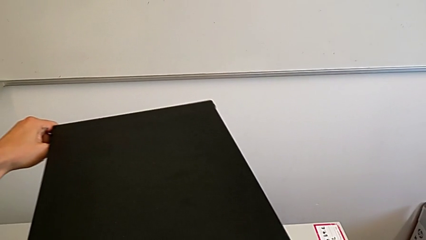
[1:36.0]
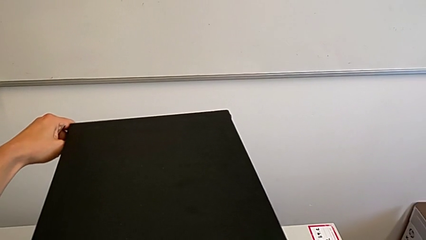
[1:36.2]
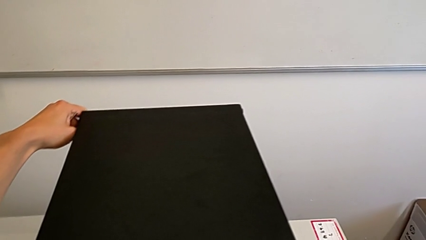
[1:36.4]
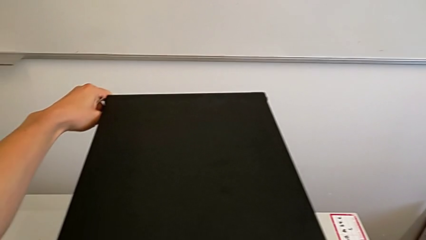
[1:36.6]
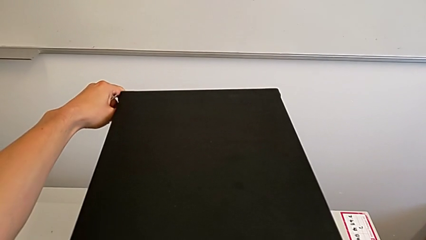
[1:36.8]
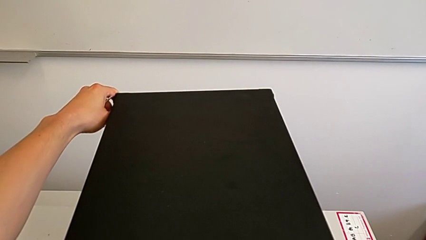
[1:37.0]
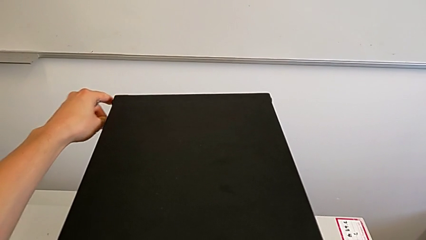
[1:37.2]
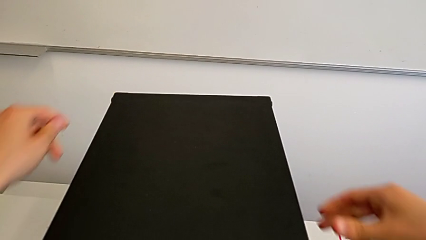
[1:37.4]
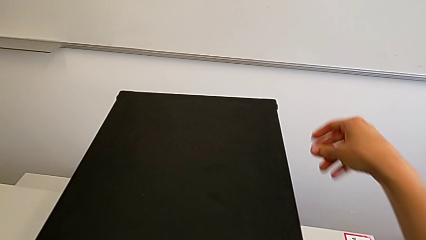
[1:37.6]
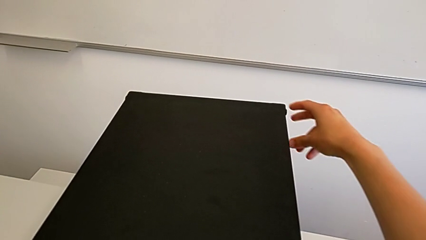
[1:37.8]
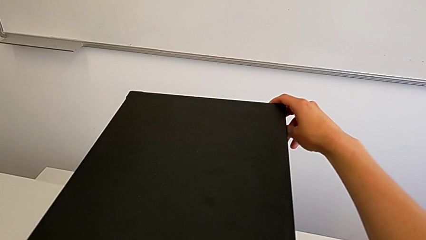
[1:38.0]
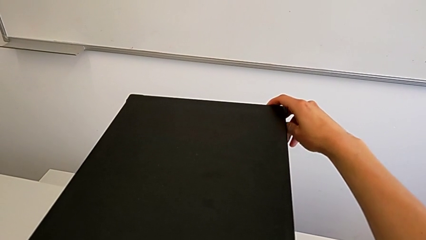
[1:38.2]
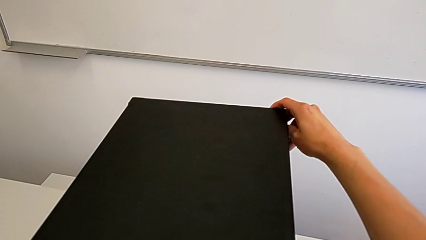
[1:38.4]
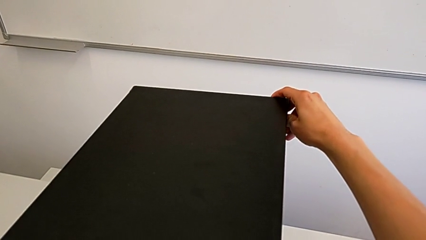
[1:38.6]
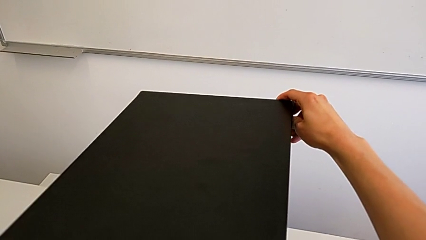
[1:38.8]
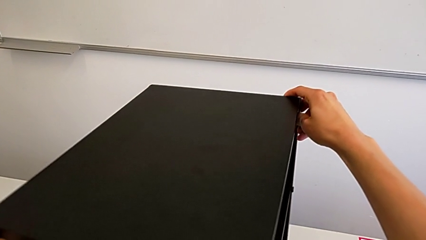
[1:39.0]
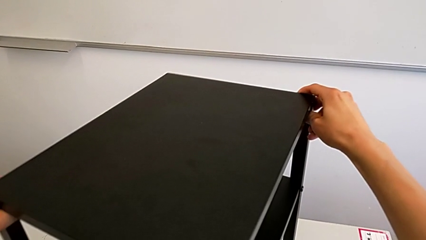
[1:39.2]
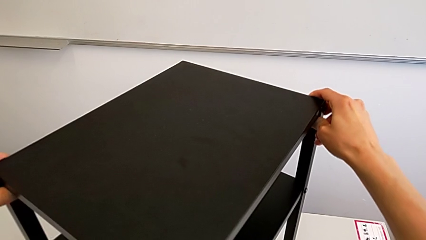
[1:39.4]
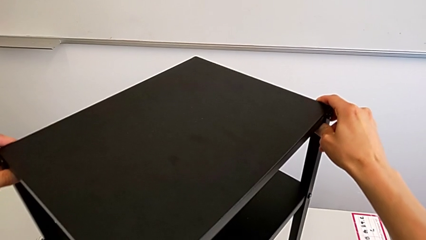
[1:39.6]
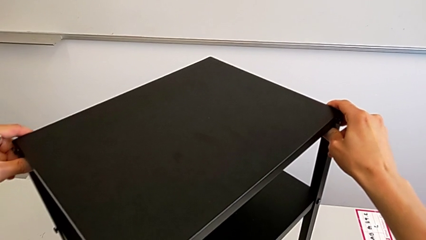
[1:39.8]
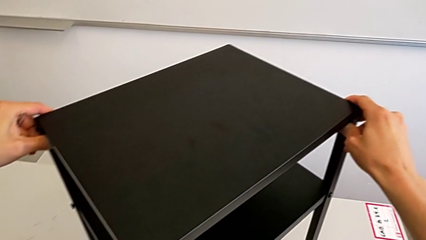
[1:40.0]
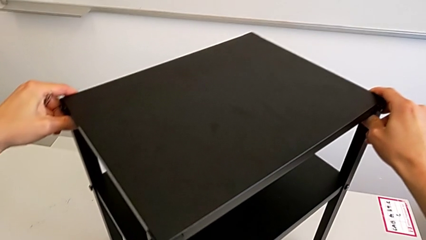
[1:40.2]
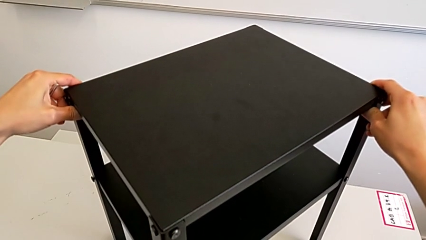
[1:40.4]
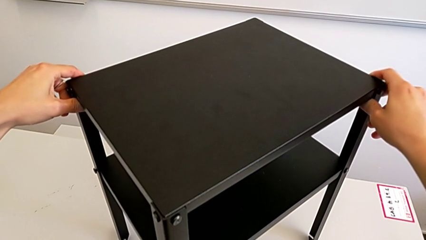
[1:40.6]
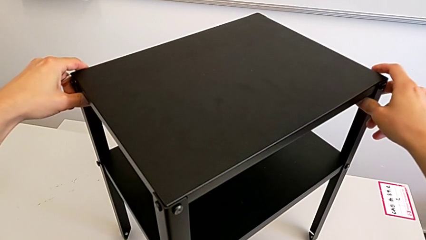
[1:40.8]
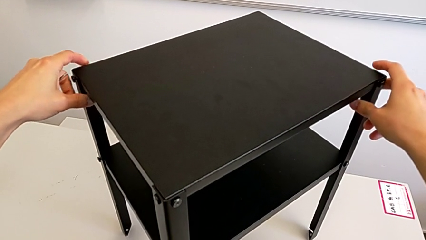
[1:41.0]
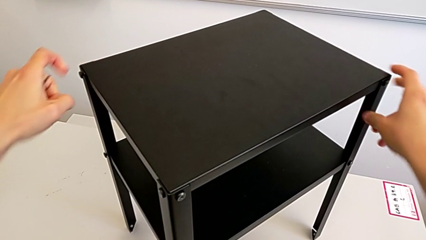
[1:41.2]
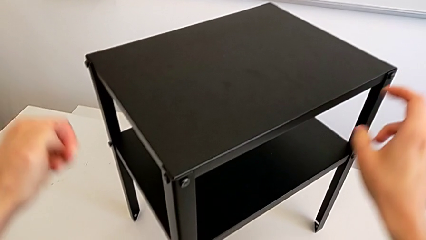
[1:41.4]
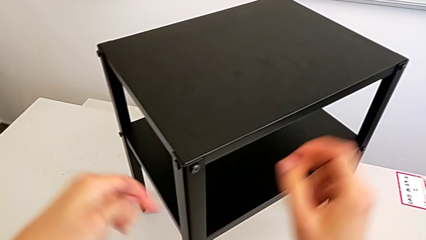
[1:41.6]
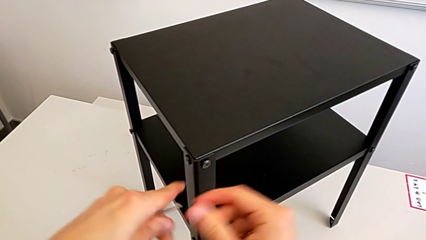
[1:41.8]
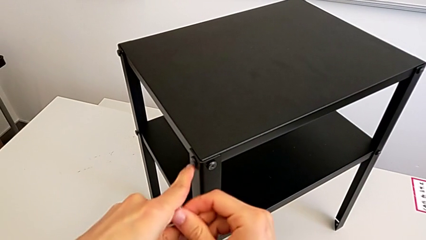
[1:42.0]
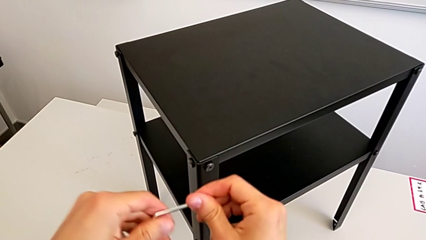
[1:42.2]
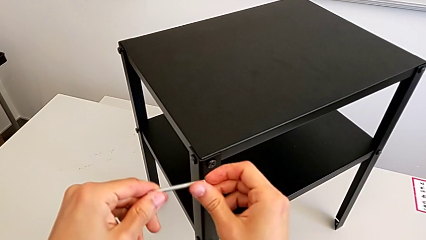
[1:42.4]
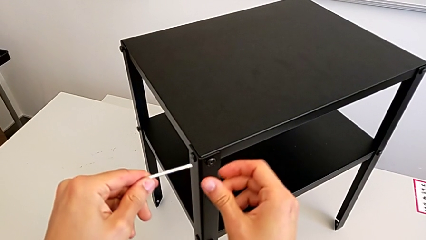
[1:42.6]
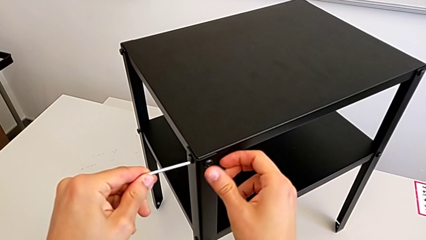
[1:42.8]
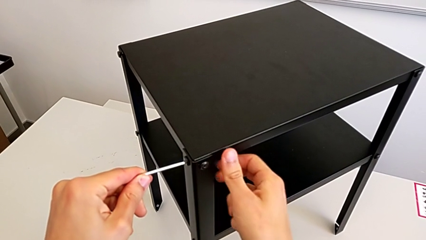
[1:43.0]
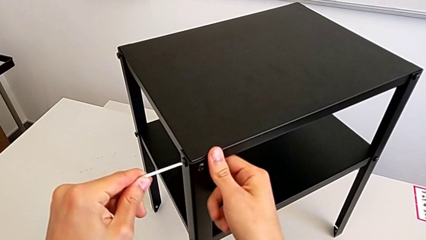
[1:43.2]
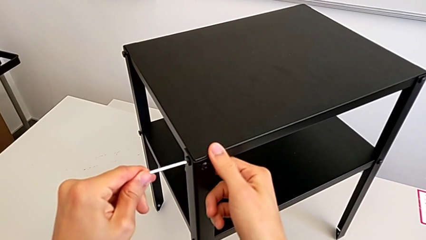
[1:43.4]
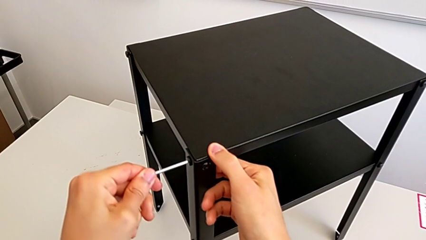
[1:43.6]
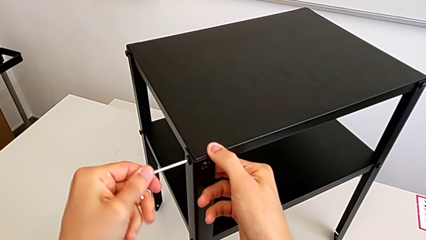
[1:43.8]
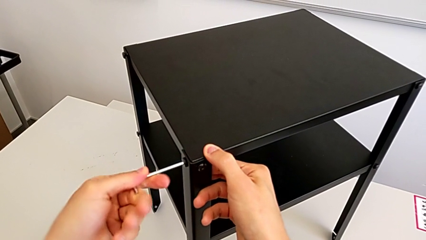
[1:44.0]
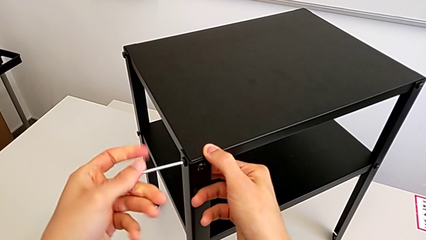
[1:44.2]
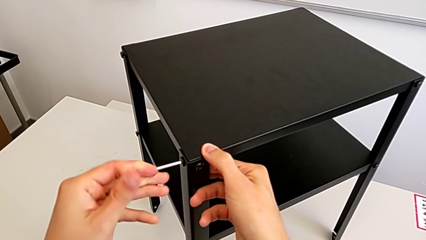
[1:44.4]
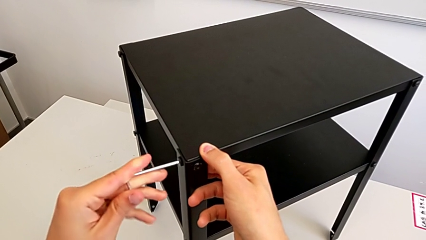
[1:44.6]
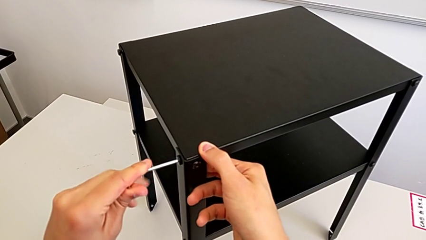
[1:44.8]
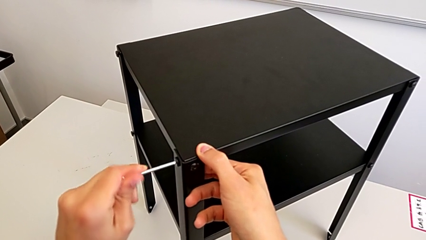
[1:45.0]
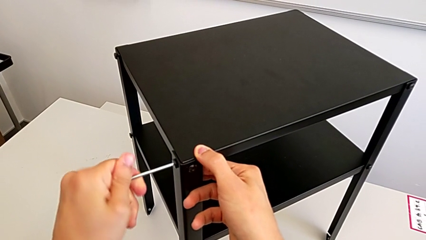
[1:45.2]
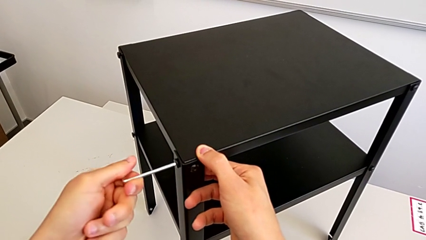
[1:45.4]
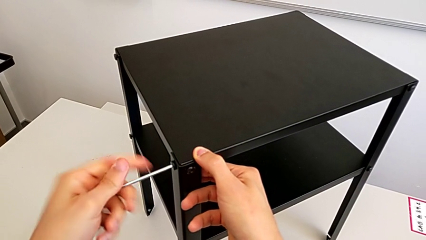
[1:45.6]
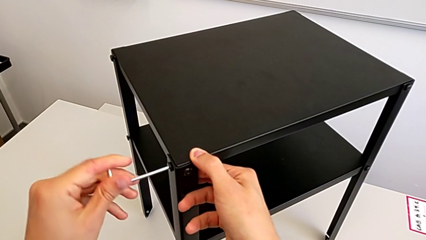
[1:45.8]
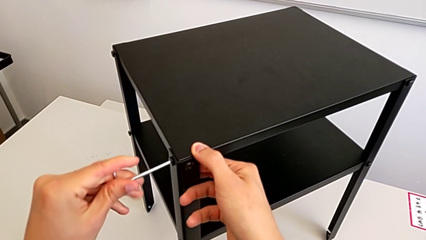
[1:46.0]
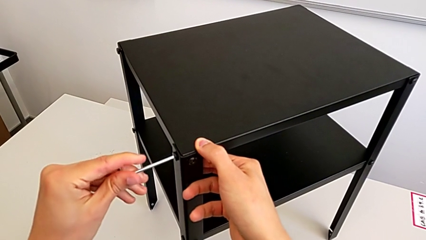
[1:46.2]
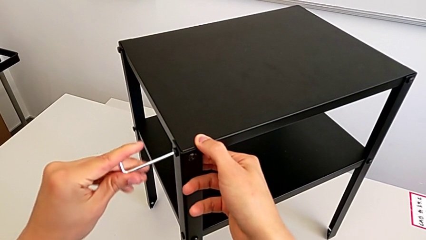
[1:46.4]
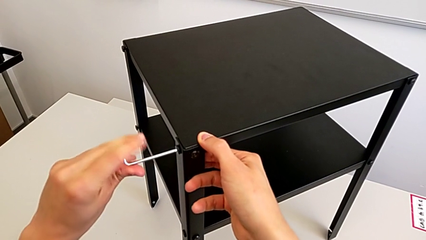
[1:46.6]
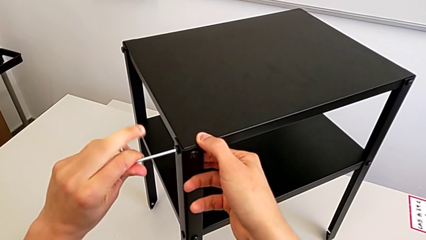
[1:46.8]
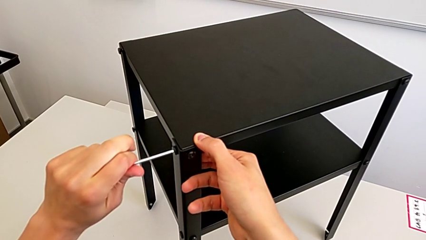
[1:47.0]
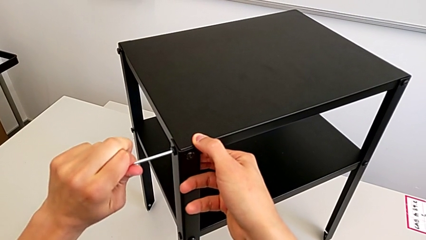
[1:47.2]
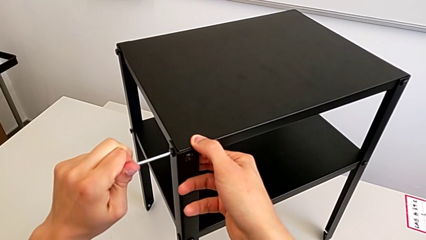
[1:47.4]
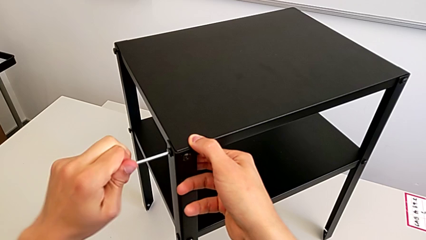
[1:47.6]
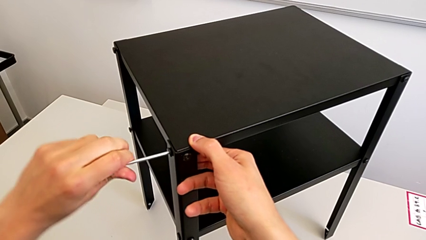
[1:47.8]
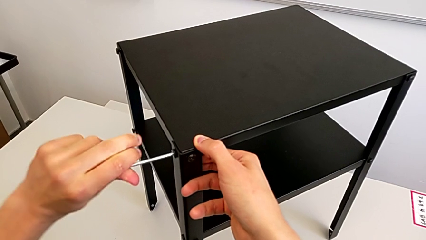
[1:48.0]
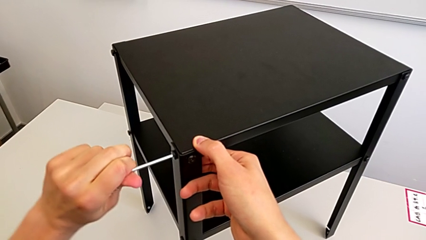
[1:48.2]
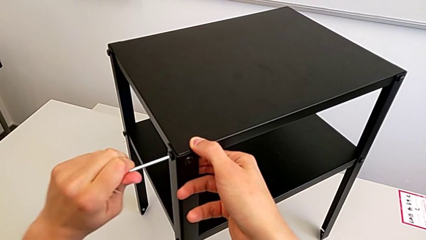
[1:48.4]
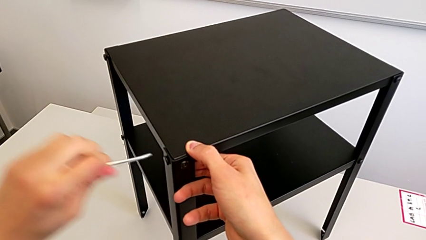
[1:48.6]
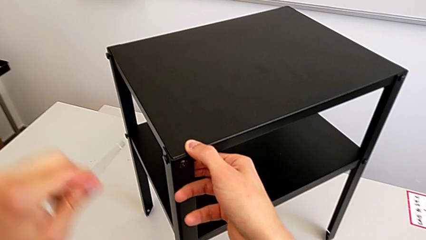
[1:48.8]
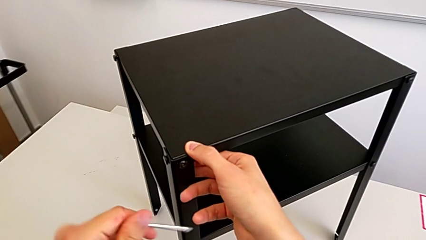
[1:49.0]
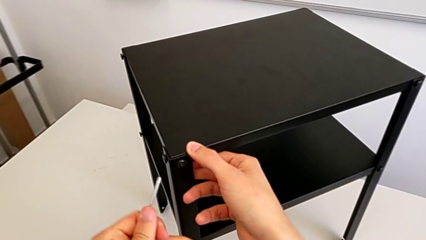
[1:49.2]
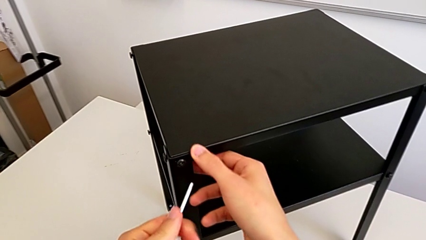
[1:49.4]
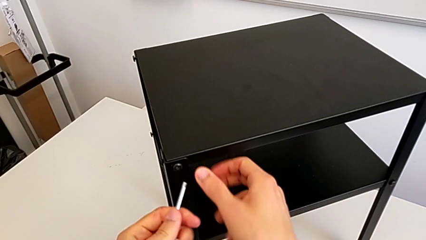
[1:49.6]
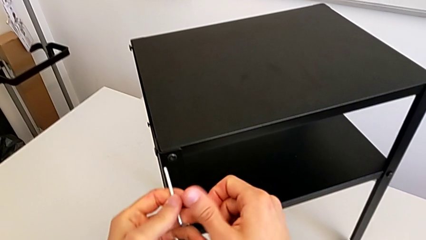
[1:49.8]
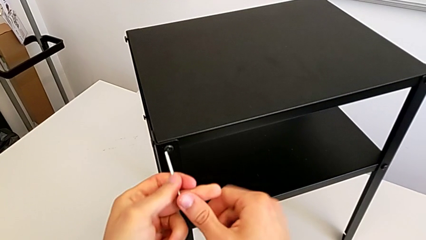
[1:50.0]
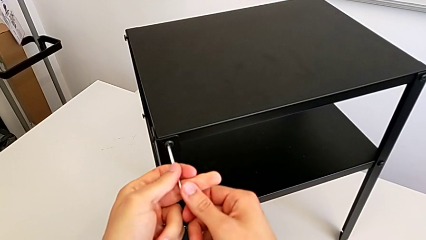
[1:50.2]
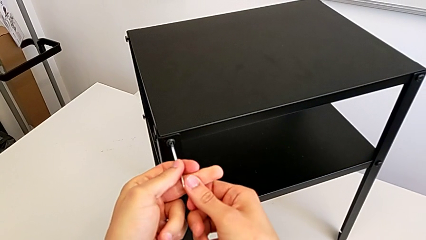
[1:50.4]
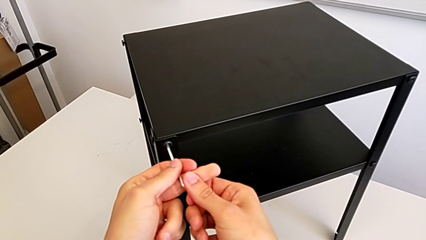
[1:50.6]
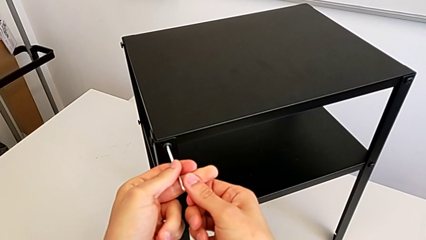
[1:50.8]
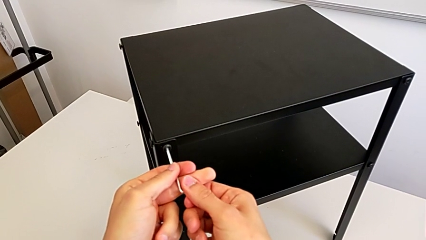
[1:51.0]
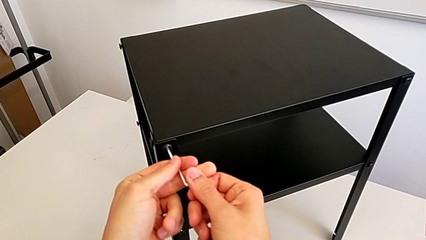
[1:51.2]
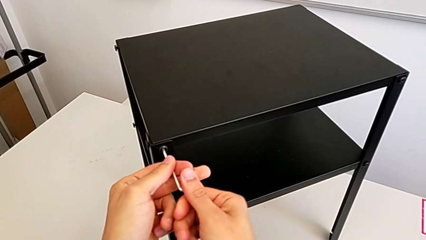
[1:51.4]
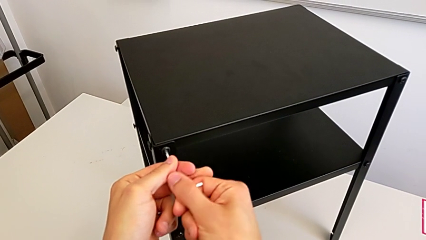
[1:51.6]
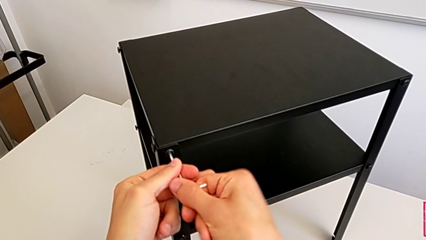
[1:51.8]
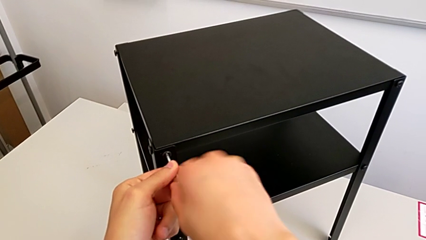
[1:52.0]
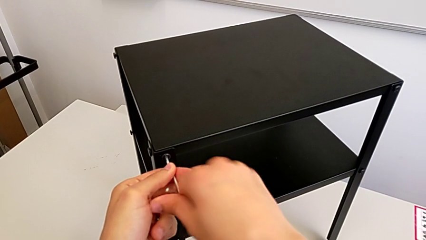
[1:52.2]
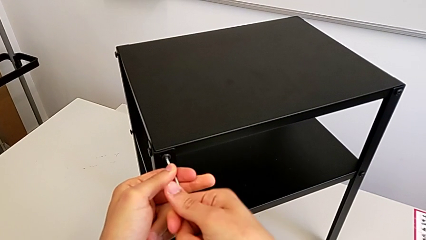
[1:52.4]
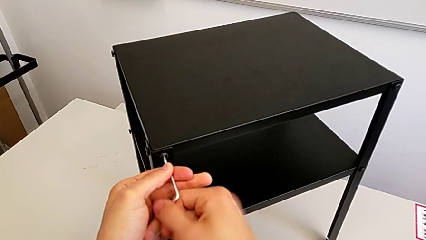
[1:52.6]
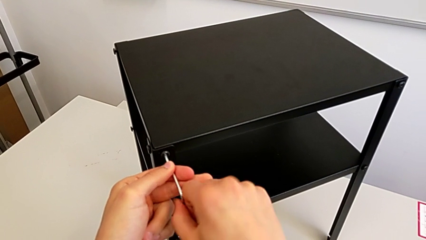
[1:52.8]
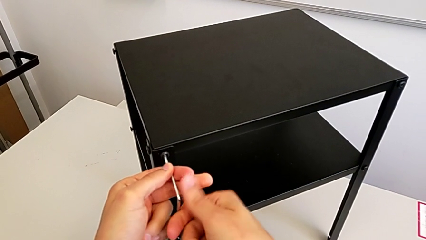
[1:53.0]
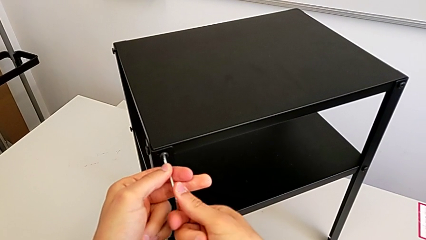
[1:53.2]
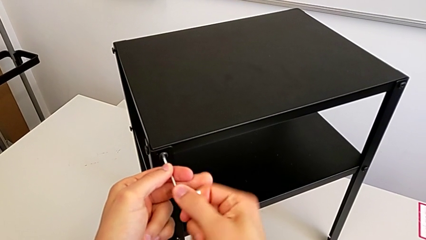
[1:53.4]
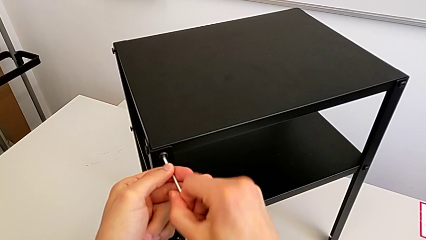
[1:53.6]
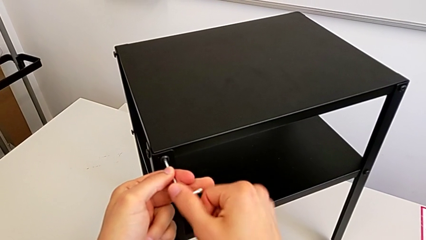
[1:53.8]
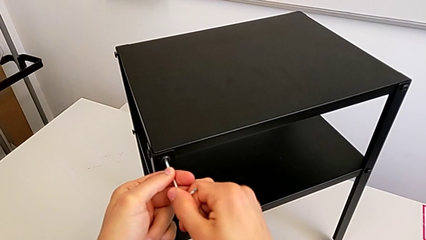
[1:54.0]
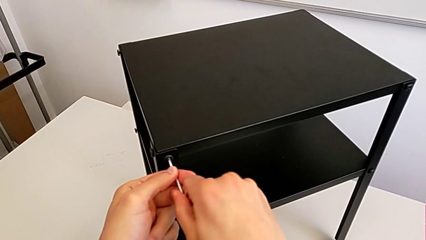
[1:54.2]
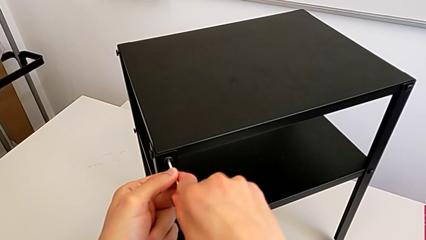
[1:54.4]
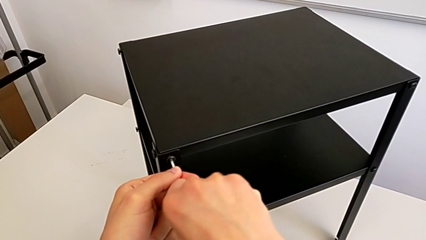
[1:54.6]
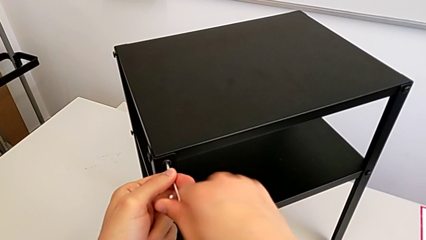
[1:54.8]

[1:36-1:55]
The camera wearer is unscrewing the bottom screws from the table. They keep sliding the nightstand, grab the Allen wrench, insert it, unscrew the hex socket head, withdraw the Allen wrench, approach the hex socket head, insert the Allen wrench and begin to unscrew the hex socket head.
